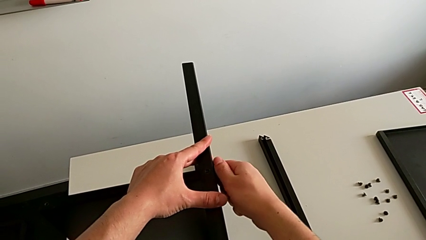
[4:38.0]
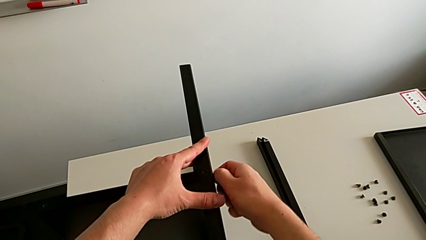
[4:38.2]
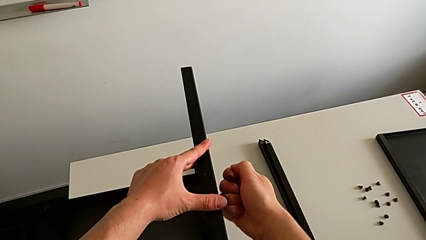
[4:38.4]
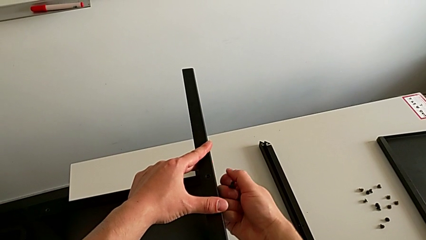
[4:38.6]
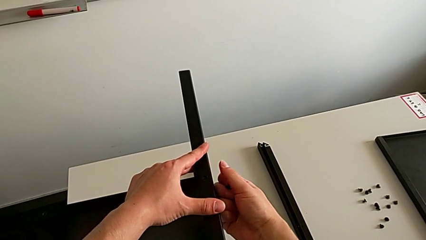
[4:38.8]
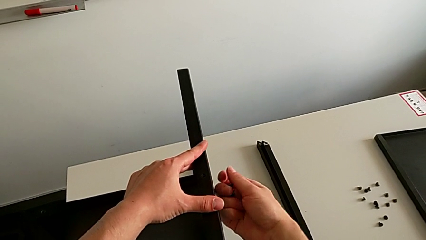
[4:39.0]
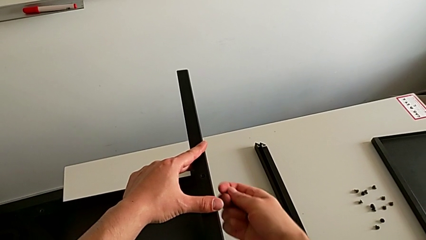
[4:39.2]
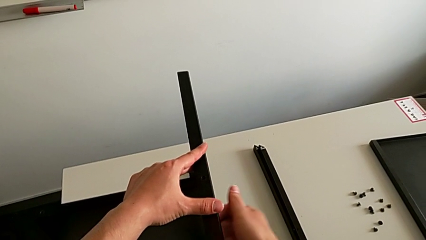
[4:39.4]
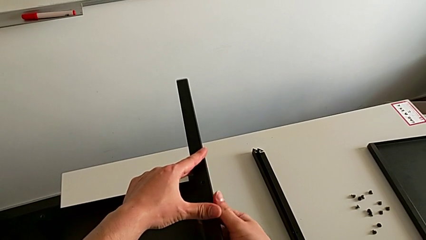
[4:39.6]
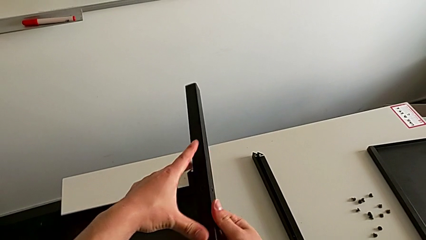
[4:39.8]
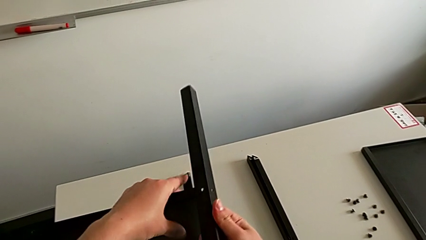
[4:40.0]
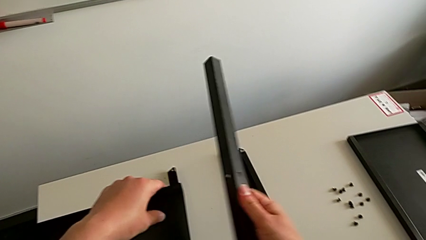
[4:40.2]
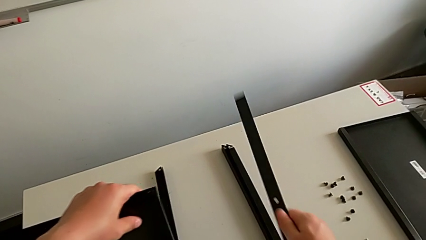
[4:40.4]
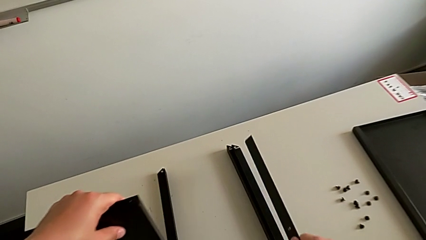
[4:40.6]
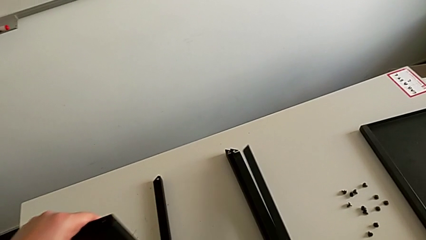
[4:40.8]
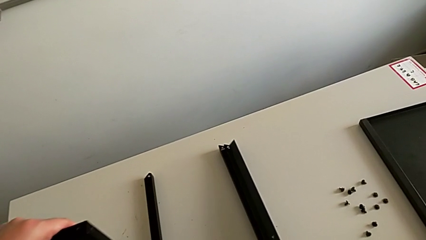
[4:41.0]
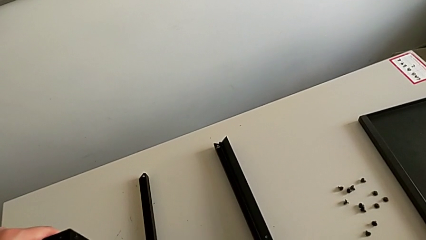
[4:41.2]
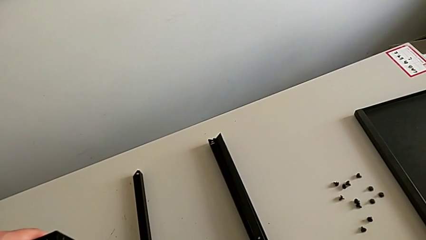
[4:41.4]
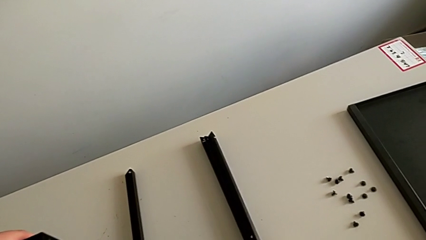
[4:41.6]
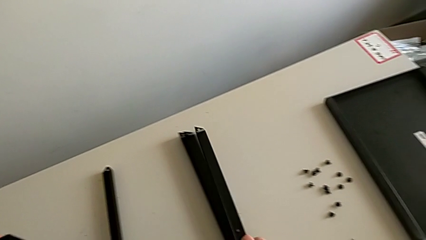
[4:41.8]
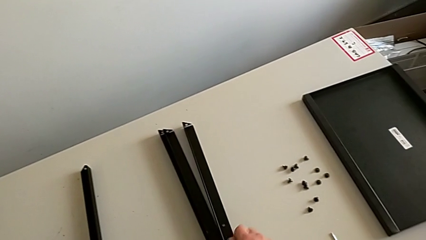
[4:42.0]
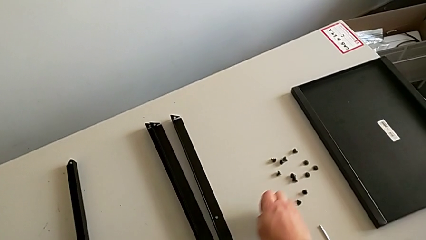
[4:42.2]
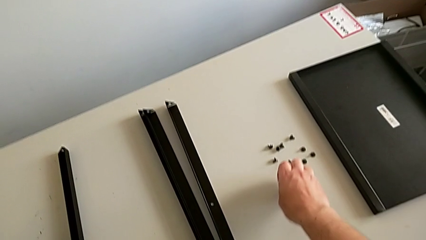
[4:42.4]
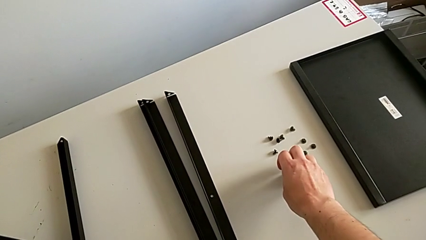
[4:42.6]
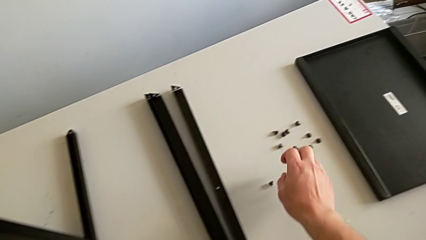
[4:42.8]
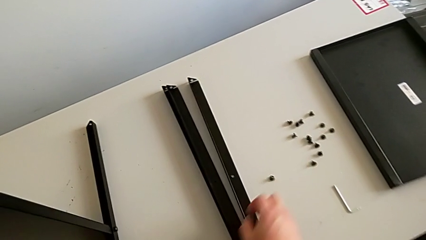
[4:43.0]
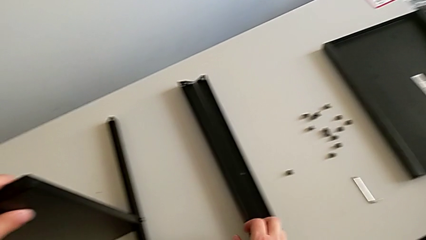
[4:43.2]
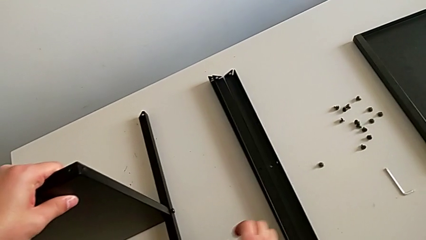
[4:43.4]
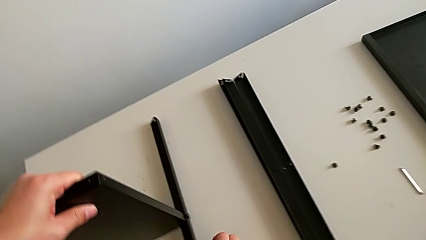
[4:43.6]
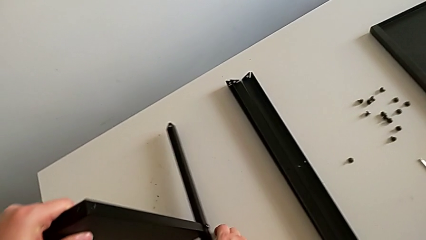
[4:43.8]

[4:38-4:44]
The camera wearer is unscrewing the hex socket head from the third leg. They disassemble the hex socket head, disassemble the leg, place it and place the hex socket head.

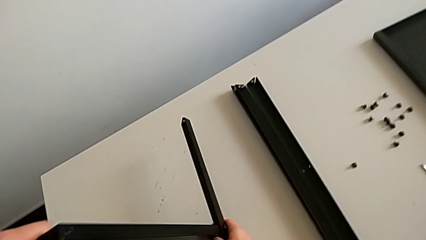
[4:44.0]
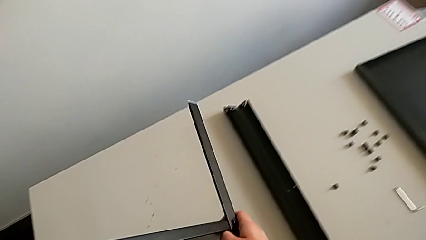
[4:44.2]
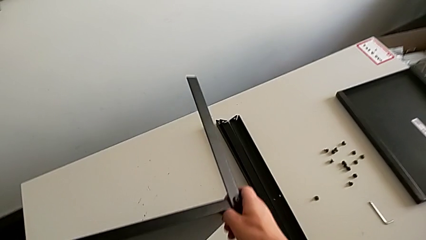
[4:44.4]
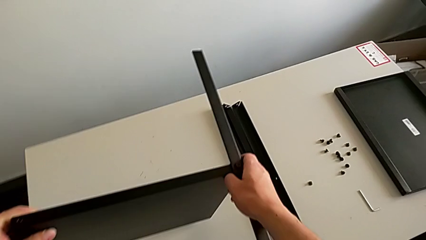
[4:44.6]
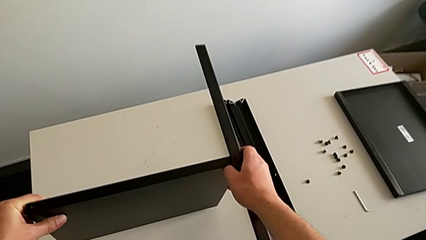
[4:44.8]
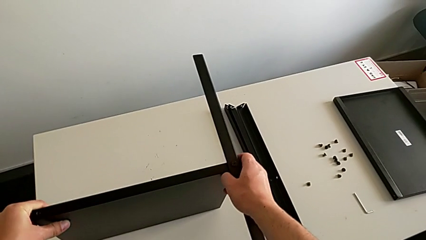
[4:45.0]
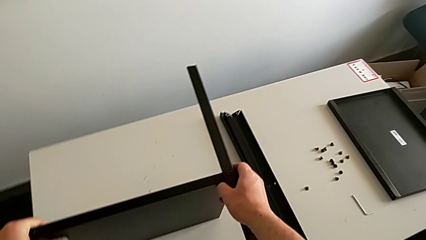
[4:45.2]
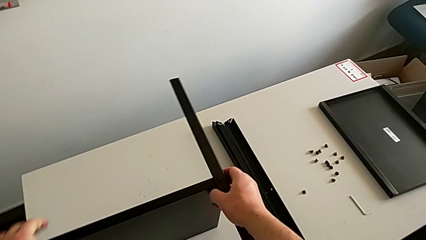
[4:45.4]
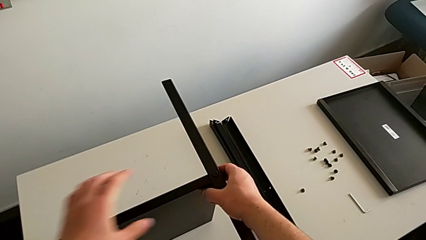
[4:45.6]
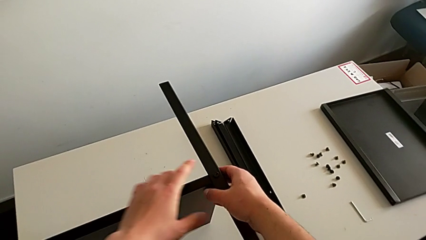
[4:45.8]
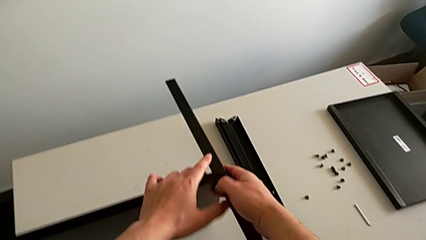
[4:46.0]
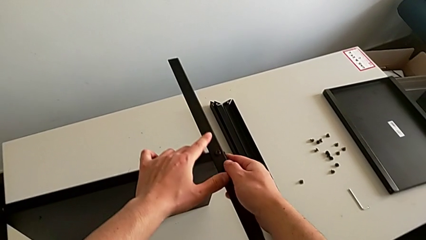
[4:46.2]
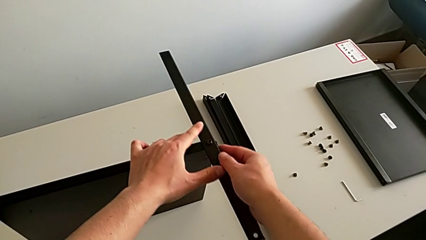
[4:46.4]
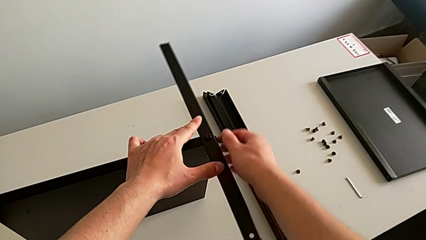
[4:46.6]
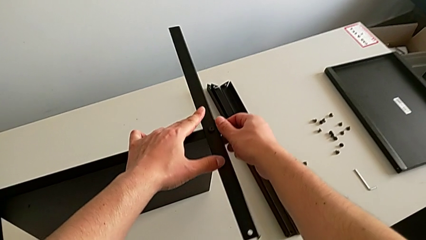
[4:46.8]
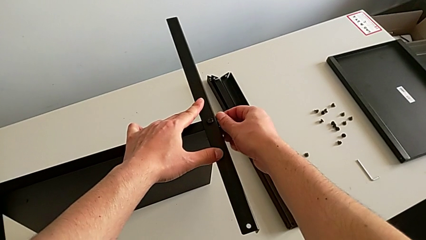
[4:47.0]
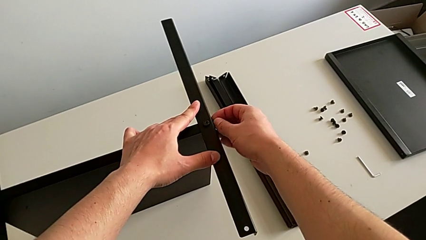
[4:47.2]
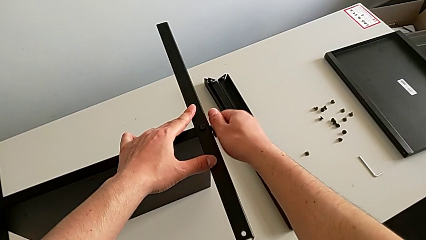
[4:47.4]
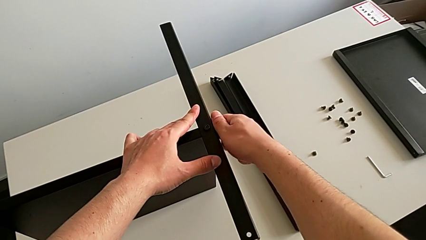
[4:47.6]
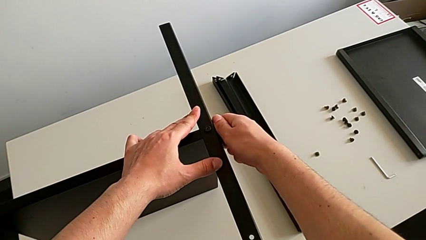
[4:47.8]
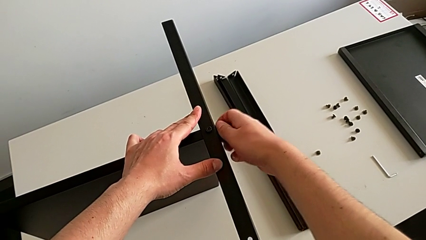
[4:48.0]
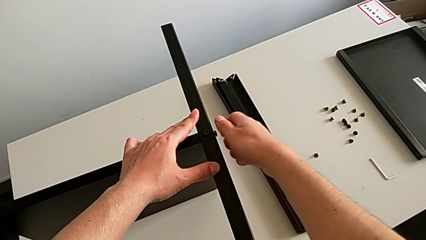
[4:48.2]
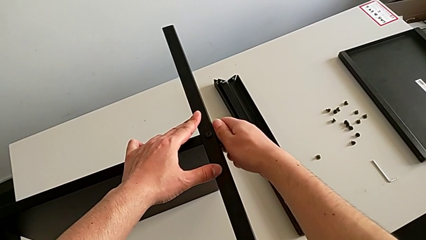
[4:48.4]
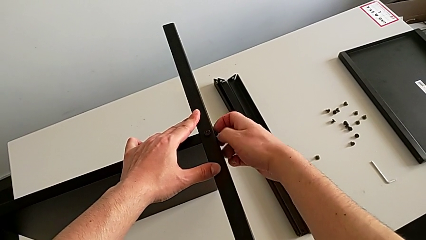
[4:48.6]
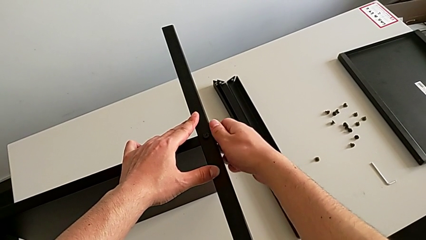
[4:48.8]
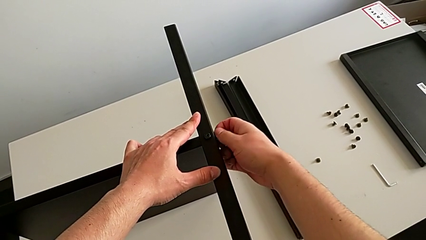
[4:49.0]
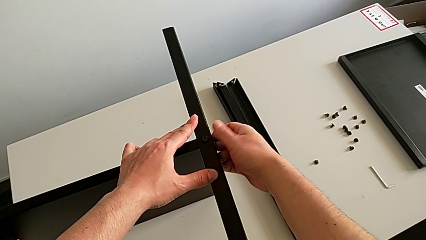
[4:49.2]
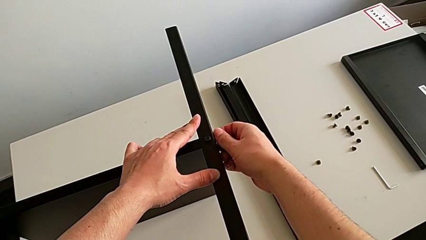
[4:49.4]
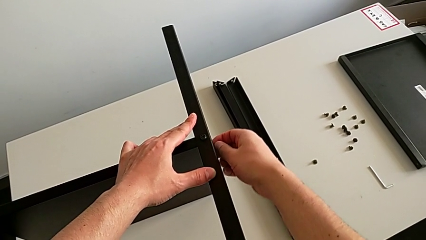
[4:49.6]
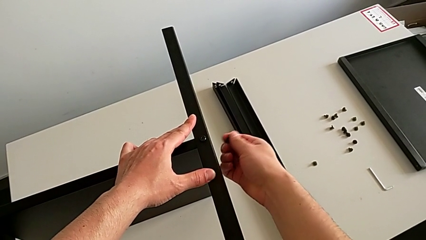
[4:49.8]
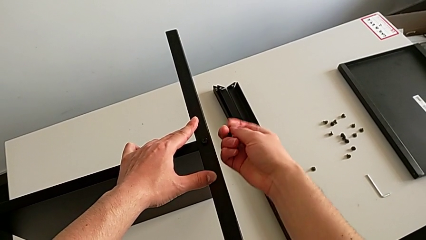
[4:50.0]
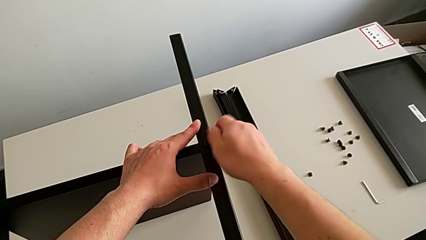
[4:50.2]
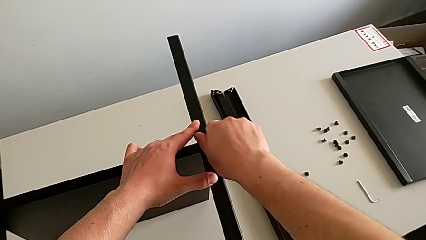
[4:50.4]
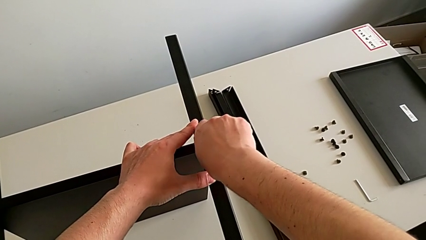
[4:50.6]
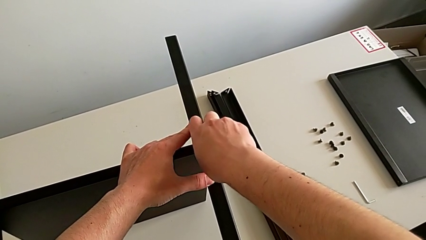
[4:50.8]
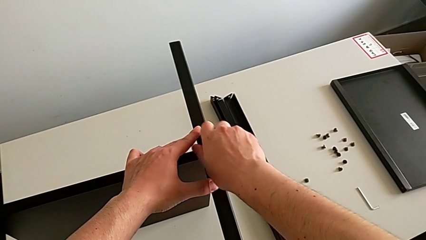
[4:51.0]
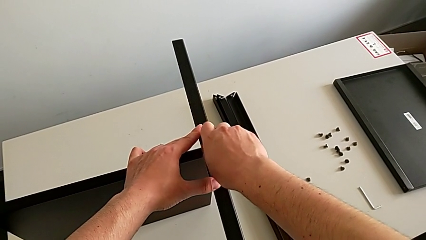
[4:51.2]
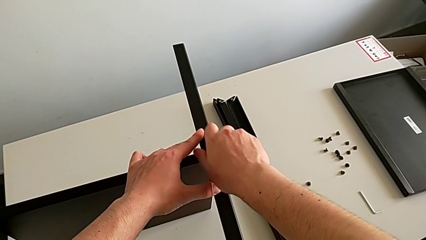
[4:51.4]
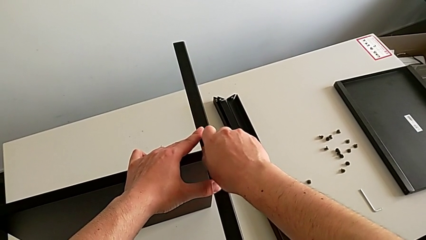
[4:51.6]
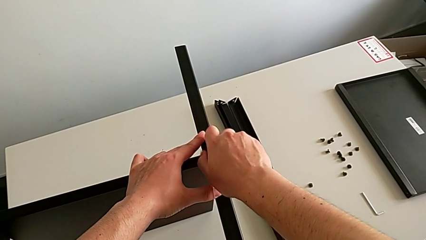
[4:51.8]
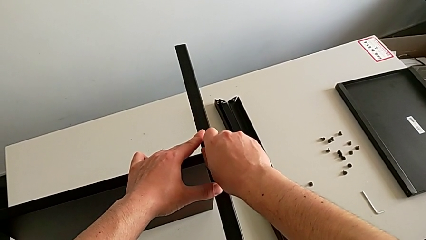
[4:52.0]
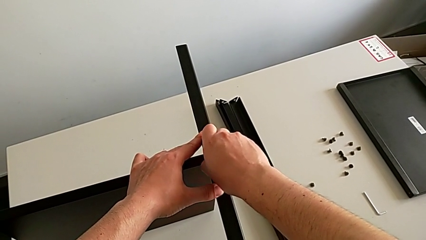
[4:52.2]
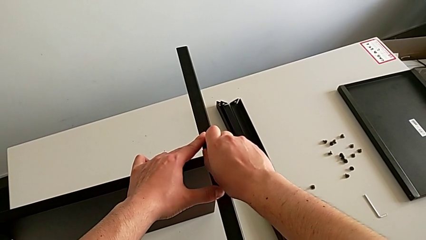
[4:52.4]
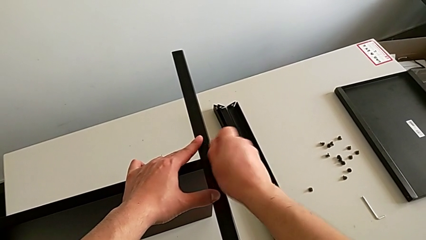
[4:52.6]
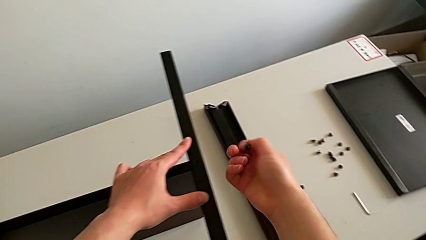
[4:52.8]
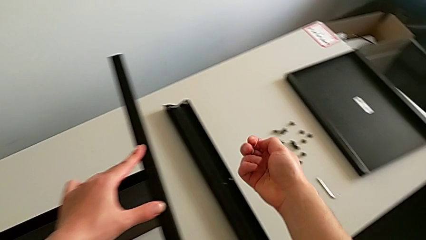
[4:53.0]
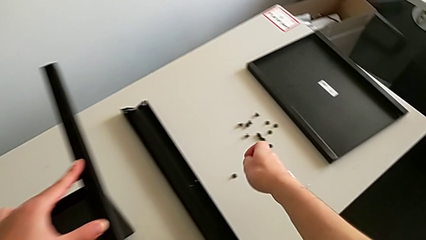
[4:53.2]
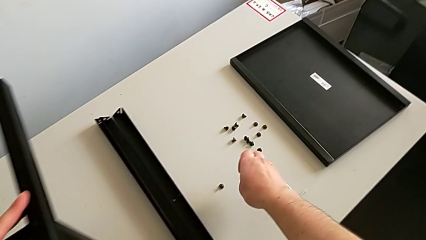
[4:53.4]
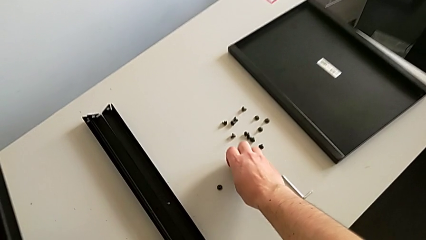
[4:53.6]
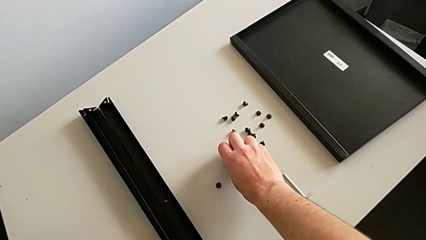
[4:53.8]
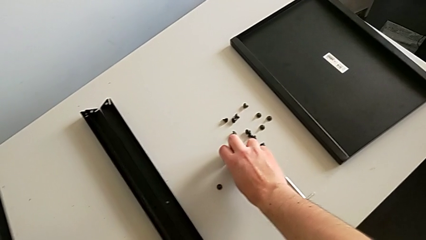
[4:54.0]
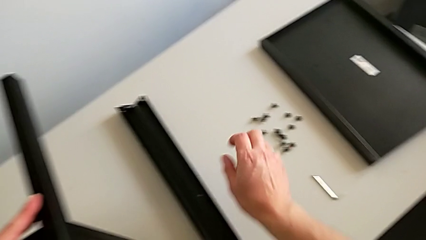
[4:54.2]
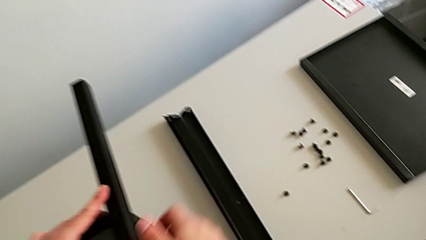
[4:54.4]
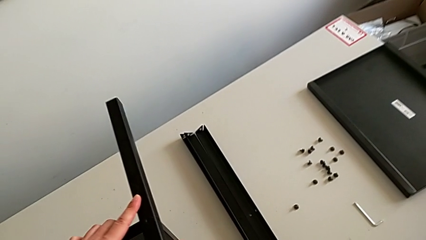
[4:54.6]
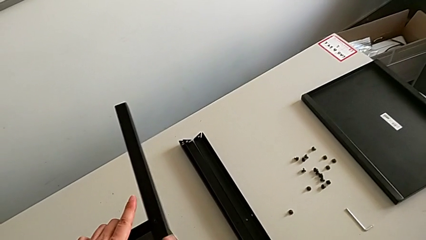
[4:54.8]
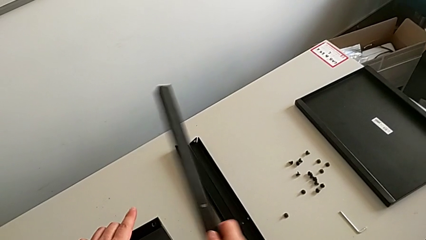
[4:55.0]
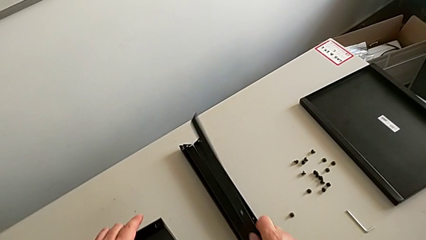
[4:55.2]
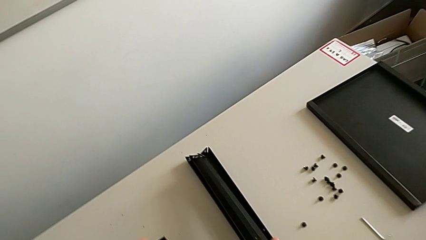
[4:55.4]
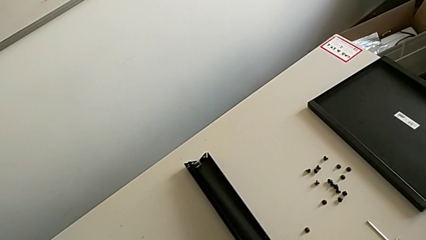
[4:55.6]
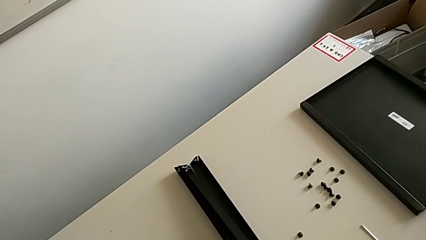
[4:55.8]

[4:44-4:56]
The camera wearer is unscrewing the hex socket head from the fourth leg. They rotate the nightstand, unscrew the hex socket head, disassemble it, unscrew it, disassemble it, place it and disassemble the leg.
